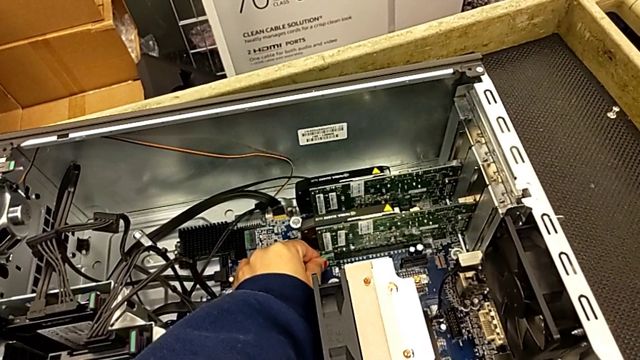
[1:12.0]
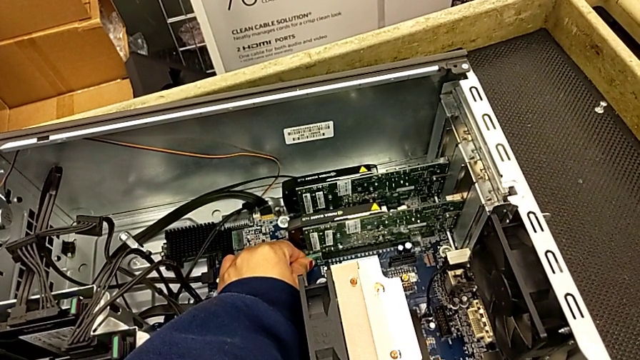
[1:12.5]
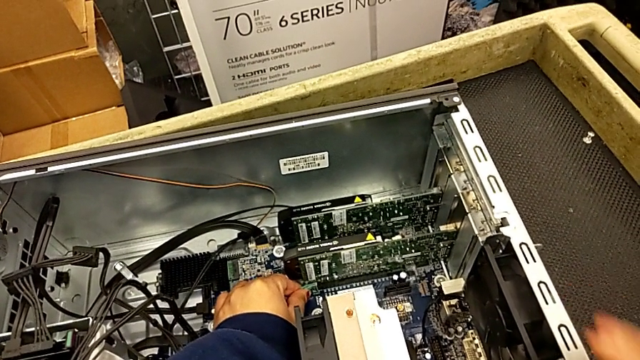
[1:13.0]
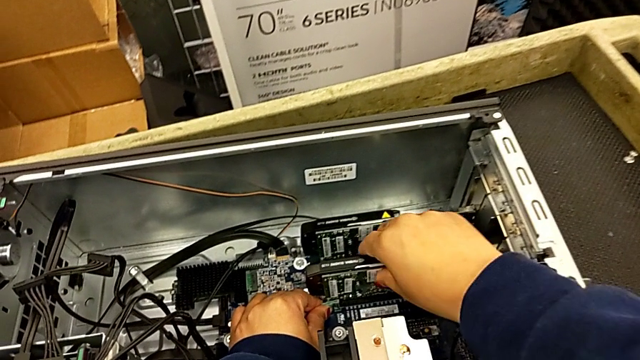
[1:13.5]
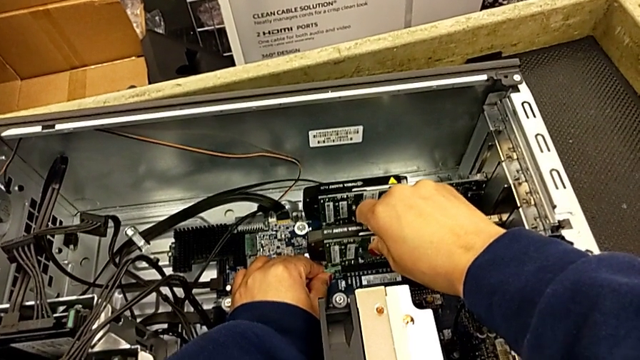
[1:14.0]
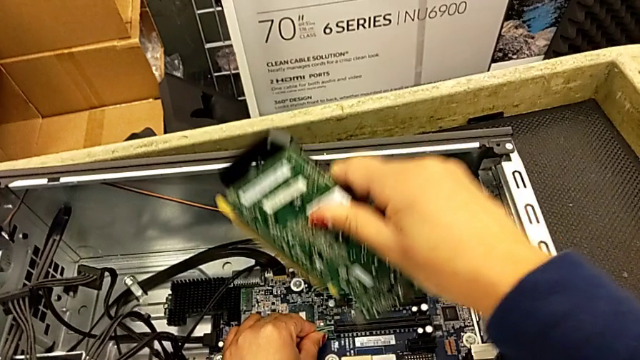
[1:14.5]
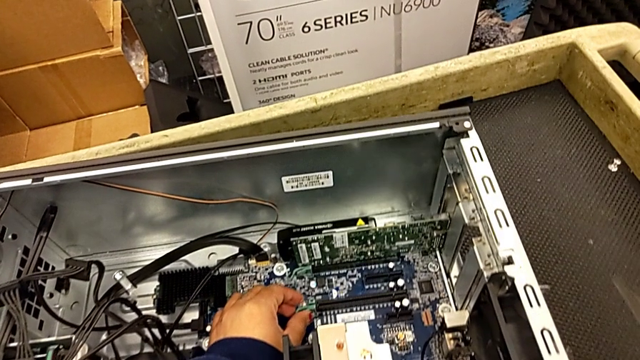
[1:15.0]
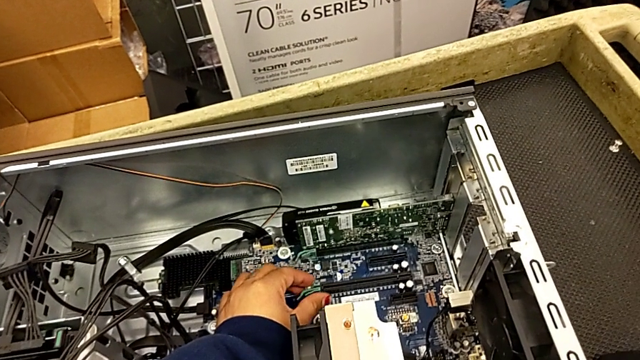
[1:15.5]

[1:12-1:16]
The camera wearer is detaching the first graphic card from the computer tower. They withdraw the first graphic card.

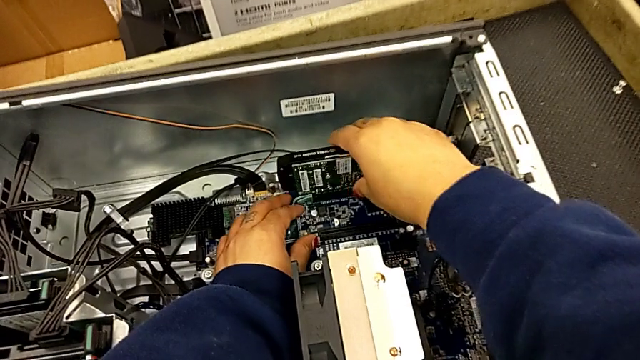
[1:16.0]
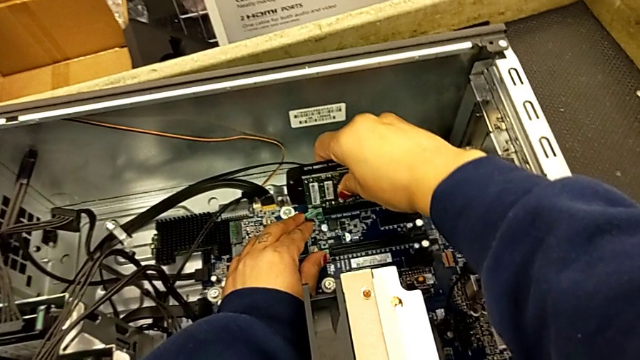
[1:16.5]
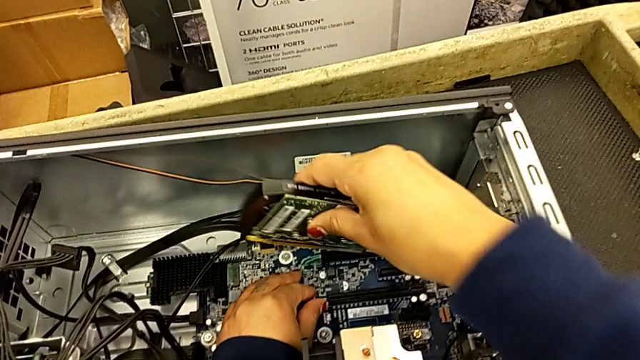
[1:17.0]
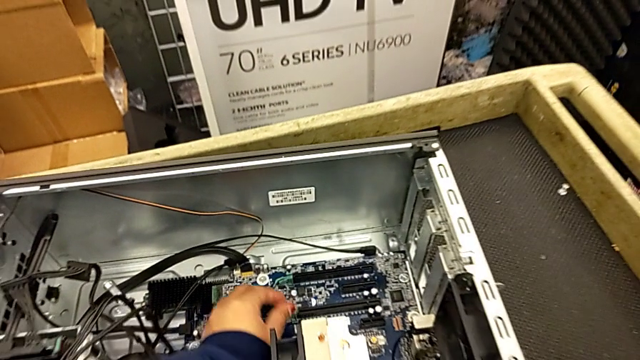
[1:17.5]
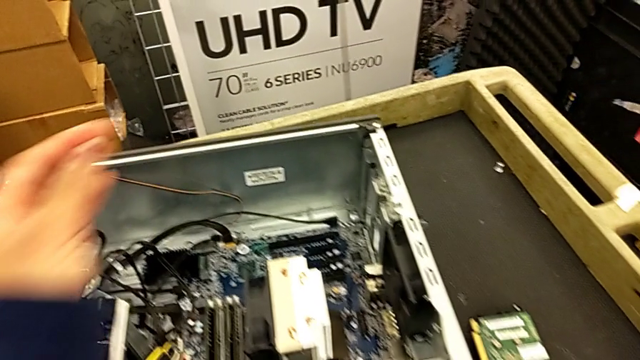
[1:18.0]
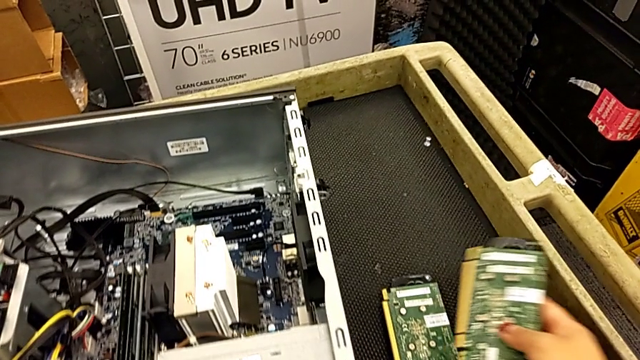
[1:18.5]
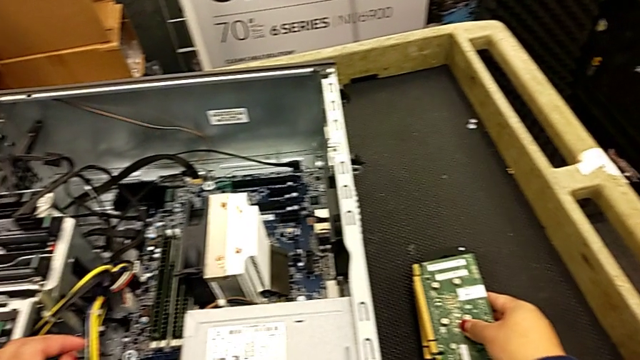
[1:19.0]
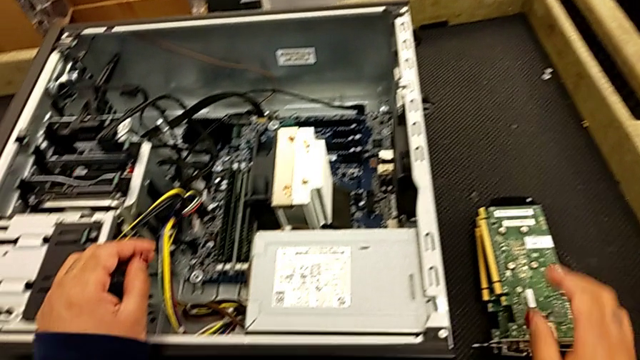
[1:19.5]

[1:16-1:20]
The camera wearer detaches the second graphic card from the computer tower. They grab the graphic card, withdraw the second graphic card and place it.

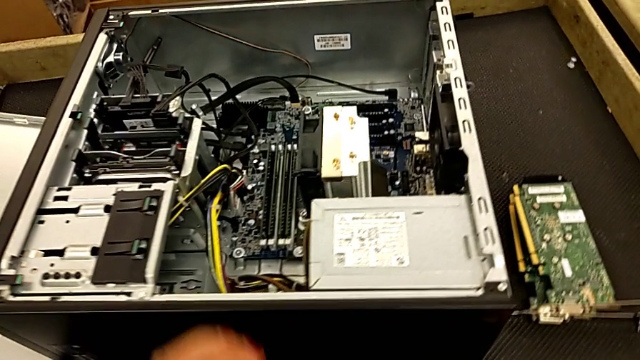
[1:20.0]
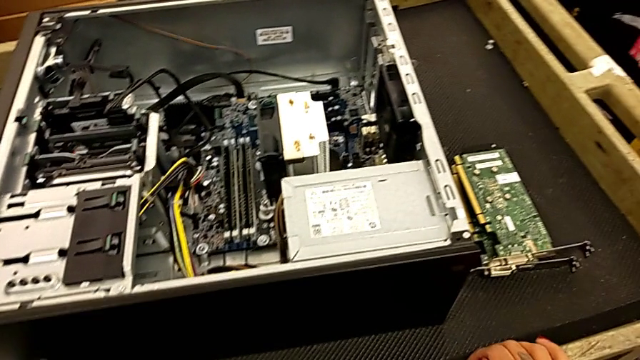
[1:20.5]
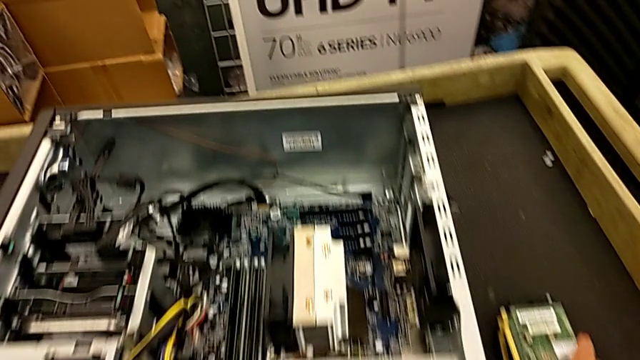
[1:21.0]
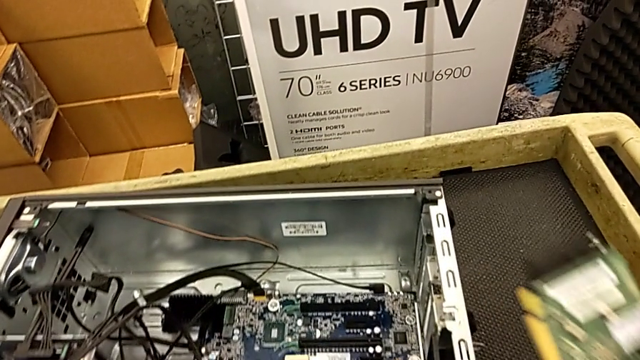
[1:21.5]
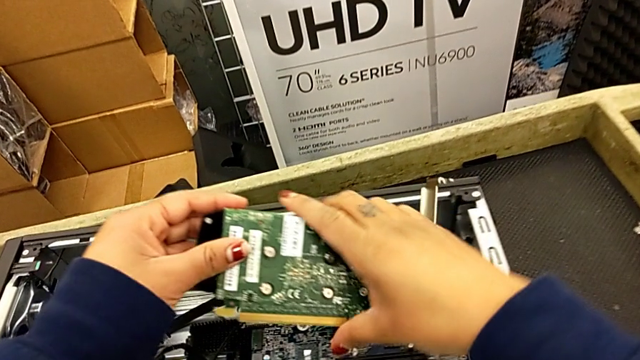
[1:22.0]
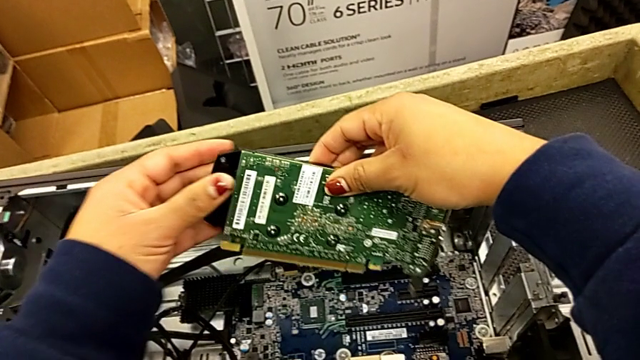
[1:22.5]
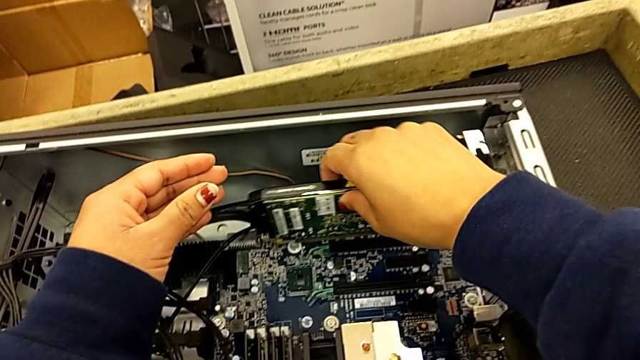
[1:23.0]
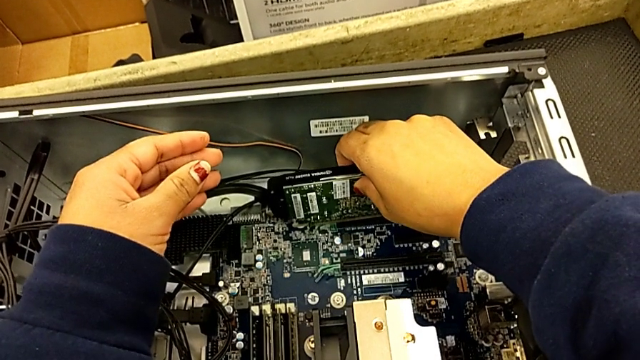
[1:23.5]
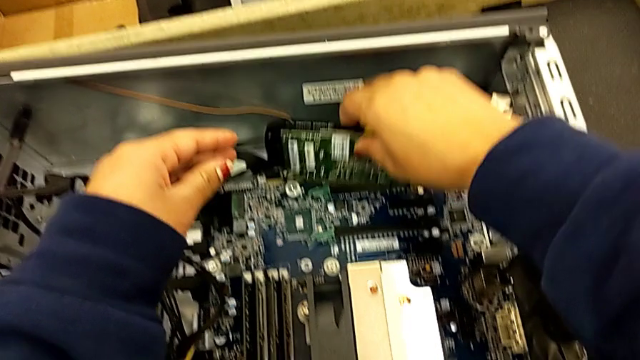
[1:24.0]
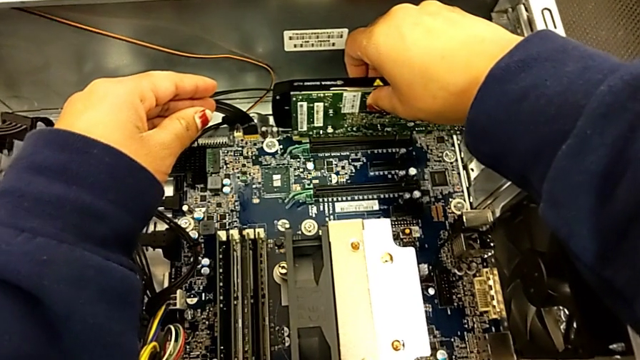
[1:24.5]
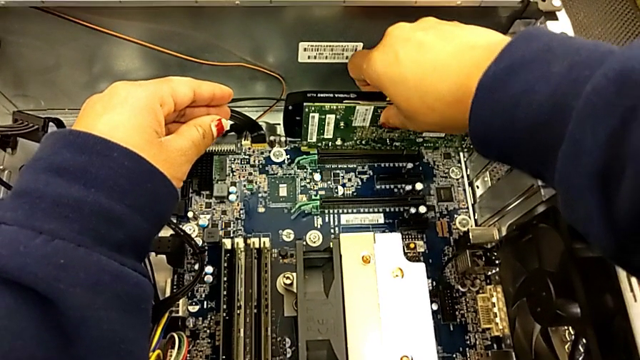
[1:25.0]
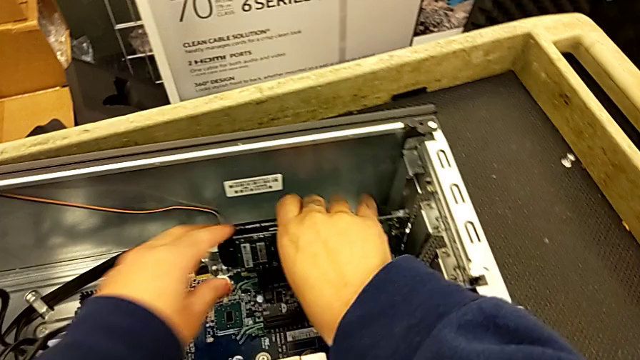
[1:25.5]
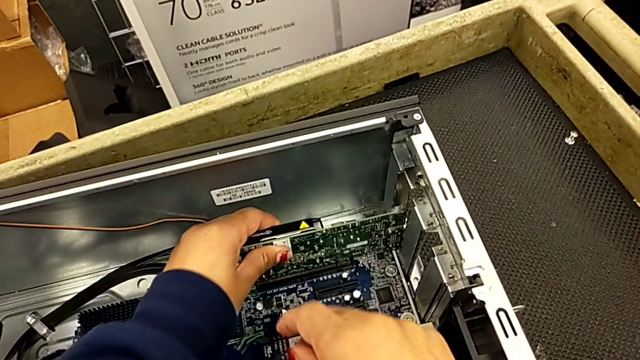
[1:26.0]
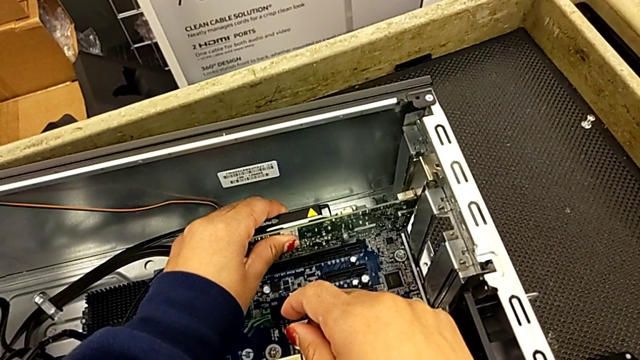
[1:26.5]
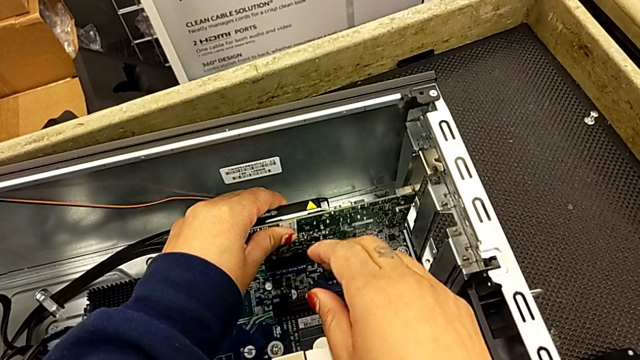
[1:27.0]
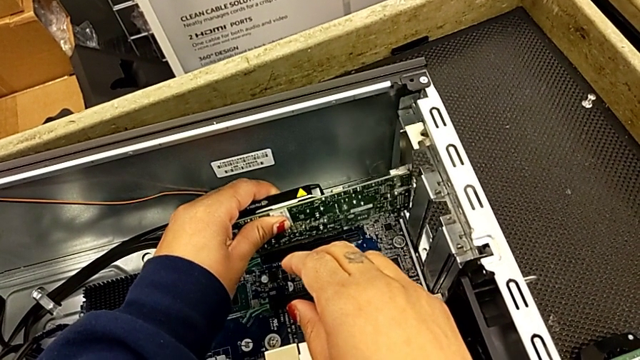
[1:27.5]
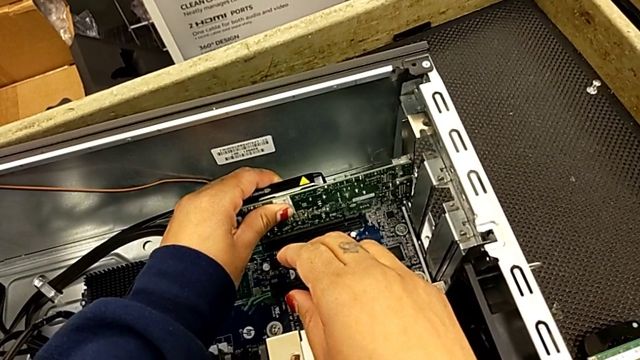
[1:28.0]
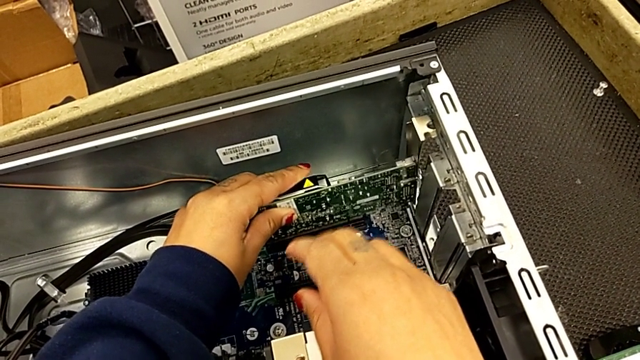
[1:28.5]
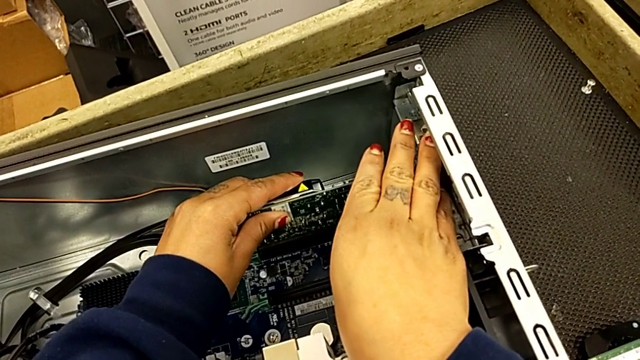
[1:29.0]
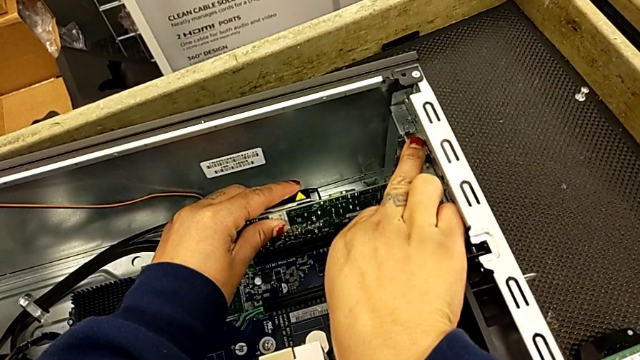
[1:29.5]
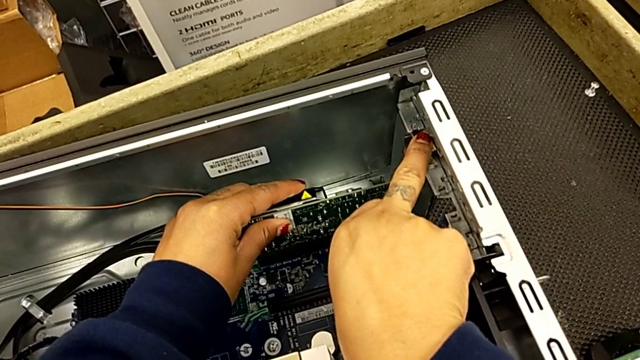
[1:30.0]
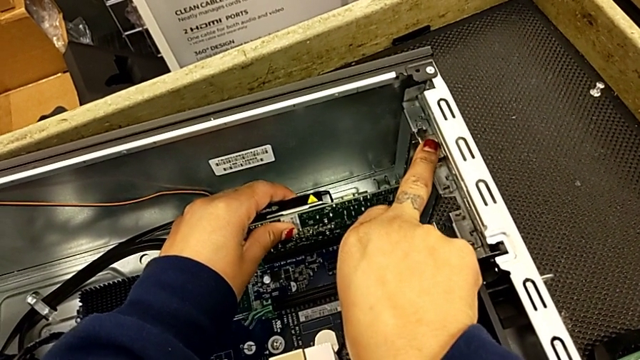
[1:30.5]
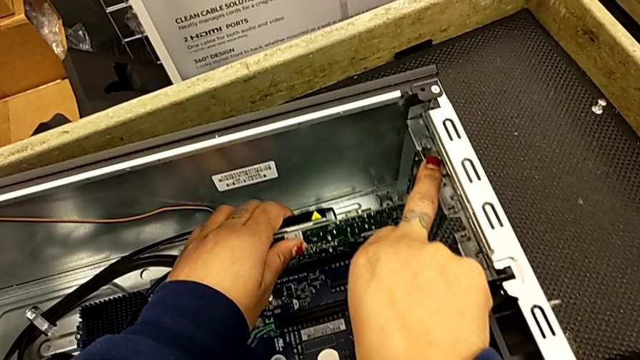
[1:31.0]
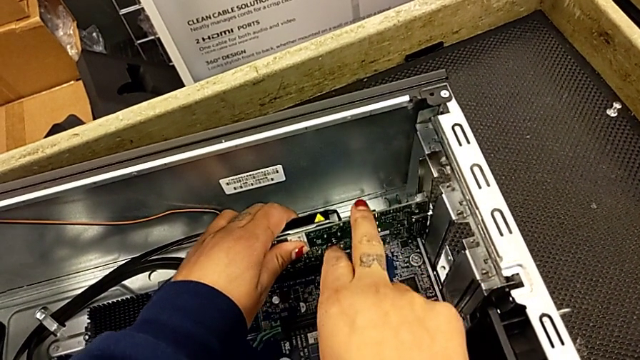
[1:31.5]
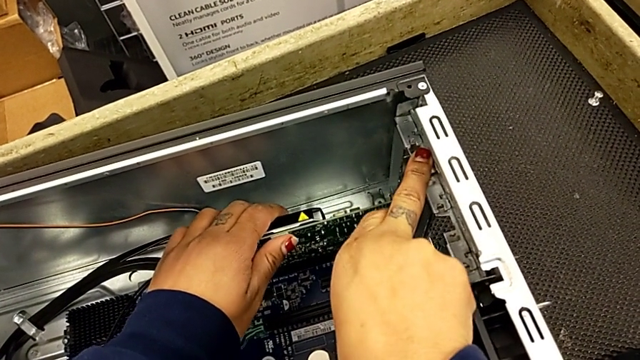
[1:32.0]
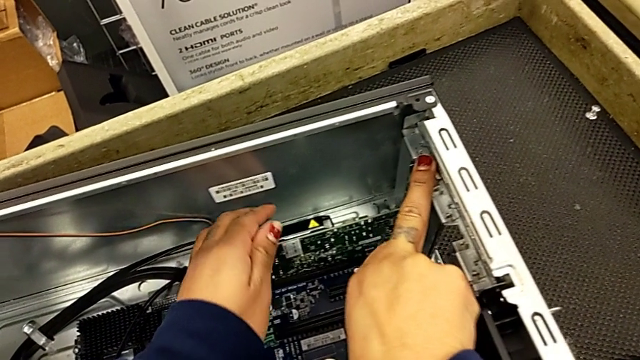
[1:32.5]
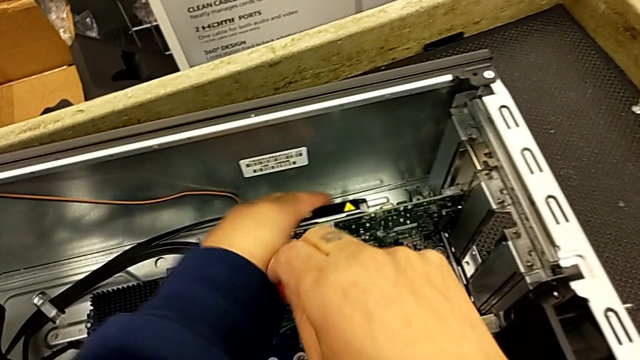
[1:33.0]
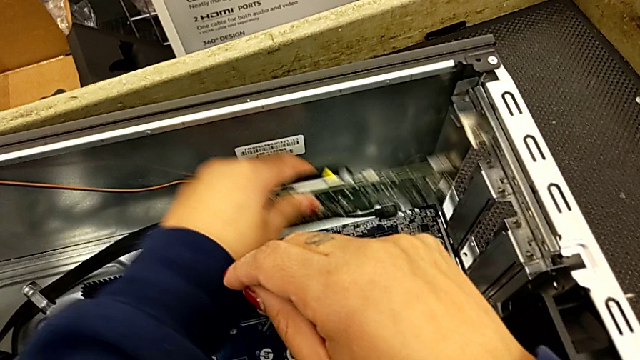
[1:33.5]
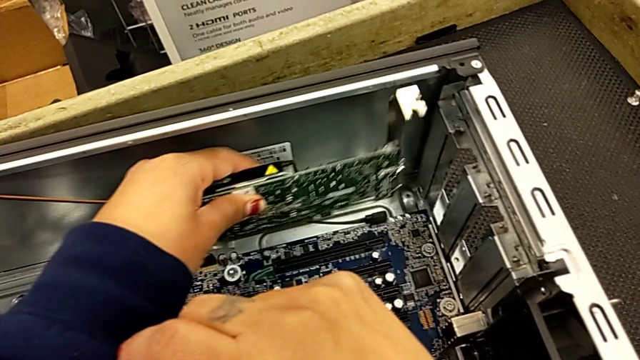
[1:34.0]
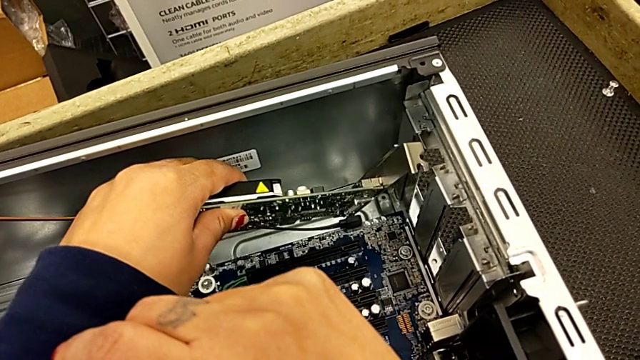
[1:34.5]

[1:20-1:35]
The camera wearer is attaching the graphics cards to the computer tower. They grab the first graphic card, wrongly insert it and withdraw the second graphic card.
